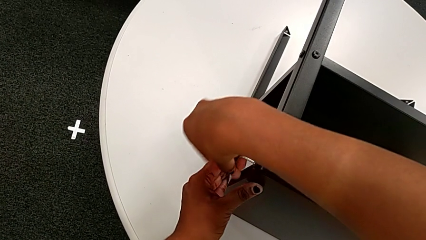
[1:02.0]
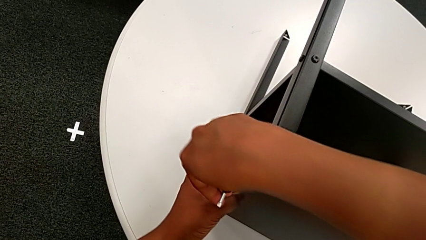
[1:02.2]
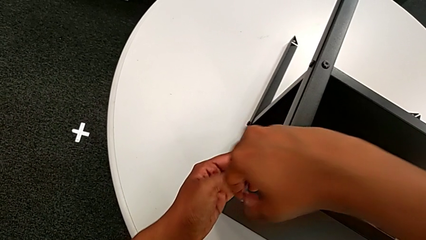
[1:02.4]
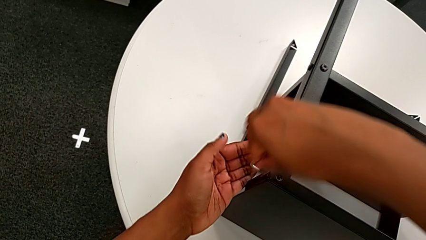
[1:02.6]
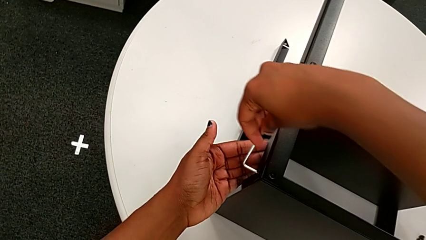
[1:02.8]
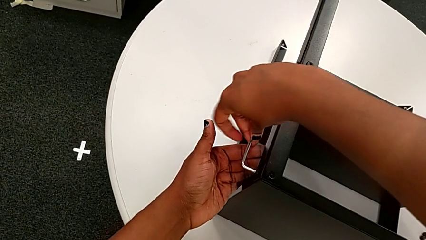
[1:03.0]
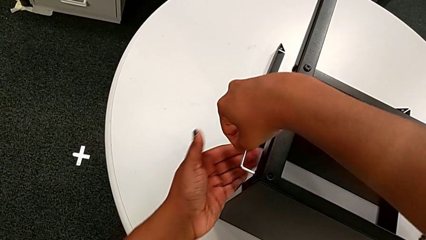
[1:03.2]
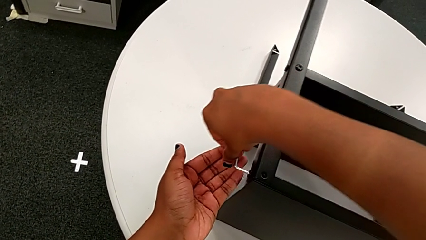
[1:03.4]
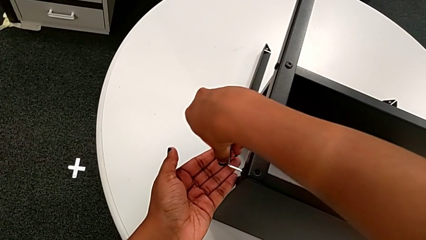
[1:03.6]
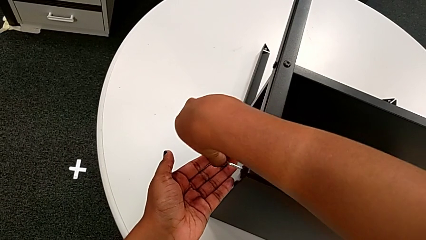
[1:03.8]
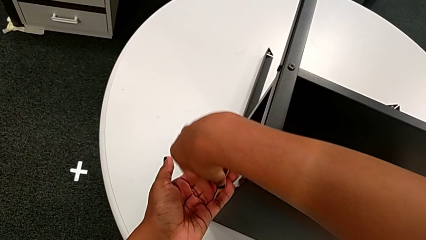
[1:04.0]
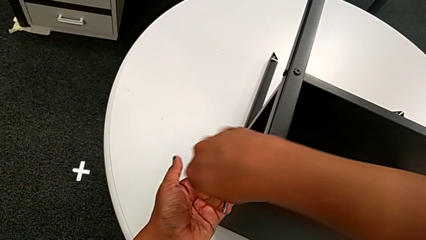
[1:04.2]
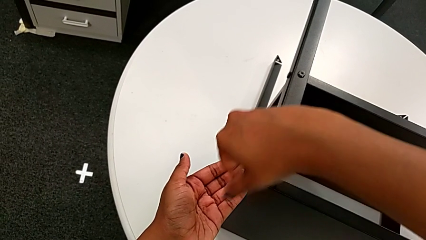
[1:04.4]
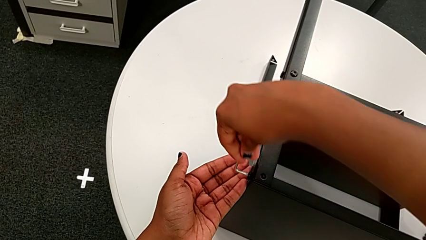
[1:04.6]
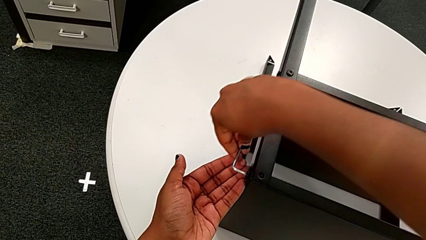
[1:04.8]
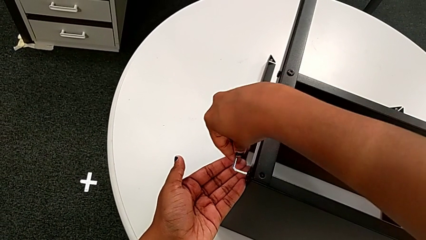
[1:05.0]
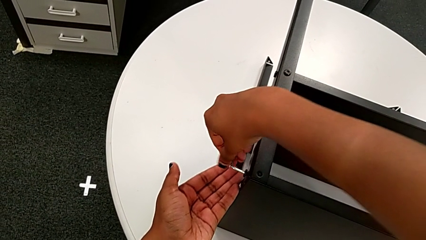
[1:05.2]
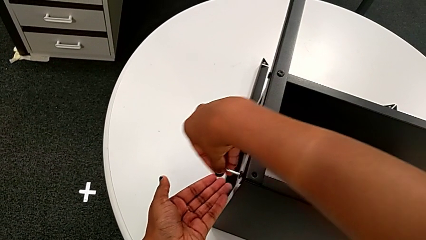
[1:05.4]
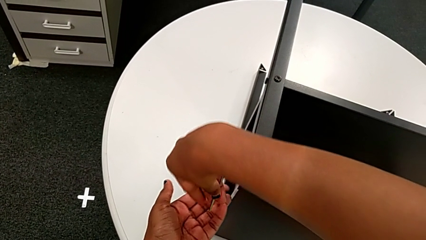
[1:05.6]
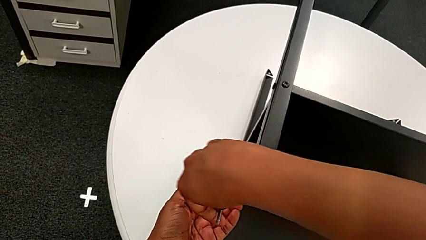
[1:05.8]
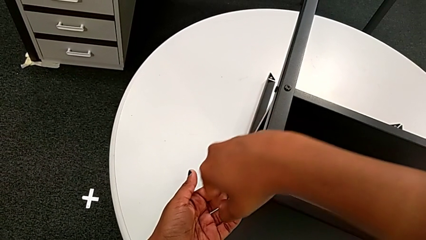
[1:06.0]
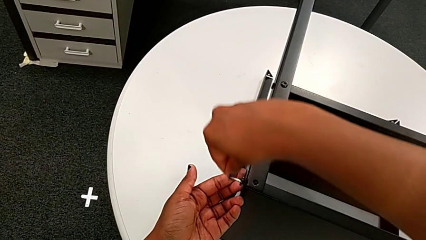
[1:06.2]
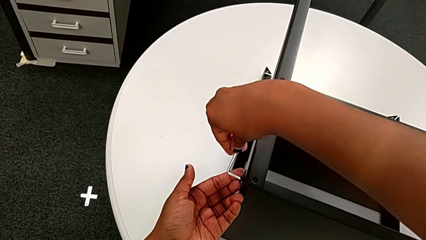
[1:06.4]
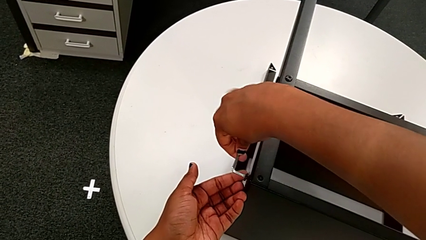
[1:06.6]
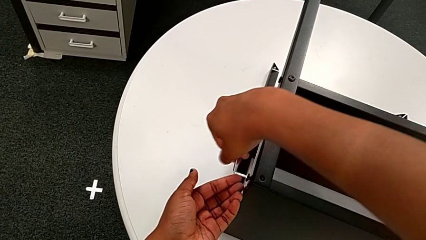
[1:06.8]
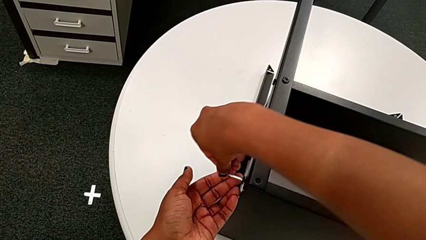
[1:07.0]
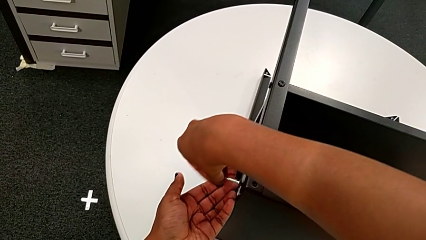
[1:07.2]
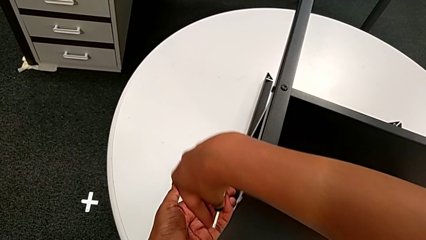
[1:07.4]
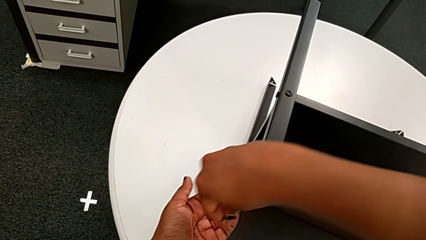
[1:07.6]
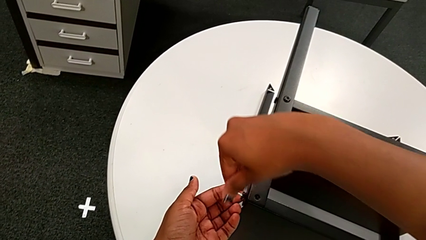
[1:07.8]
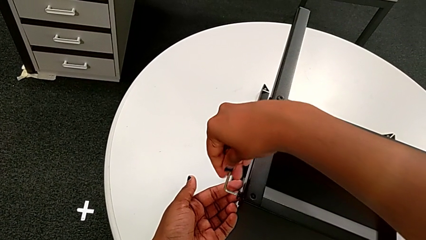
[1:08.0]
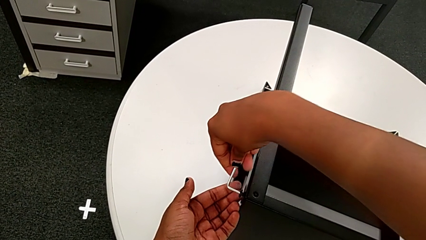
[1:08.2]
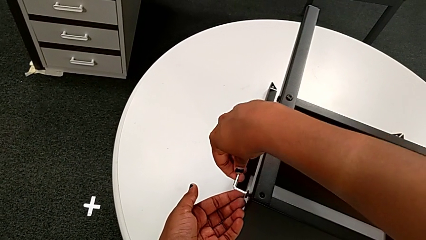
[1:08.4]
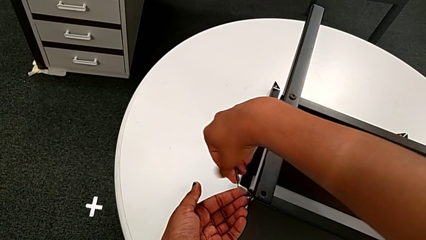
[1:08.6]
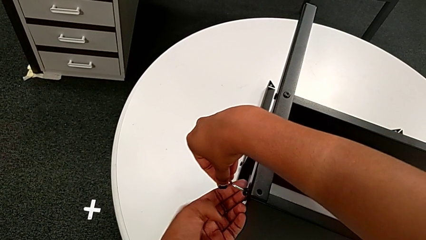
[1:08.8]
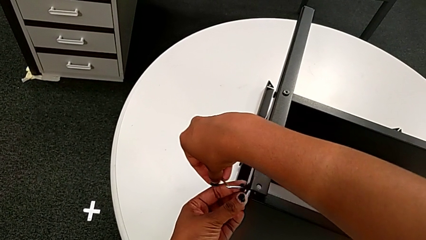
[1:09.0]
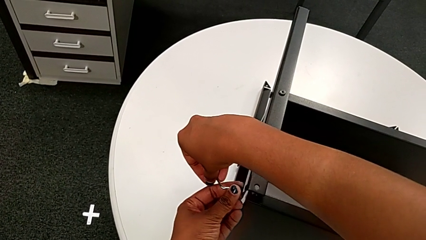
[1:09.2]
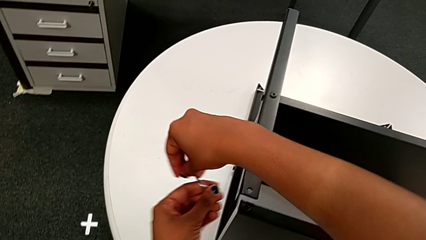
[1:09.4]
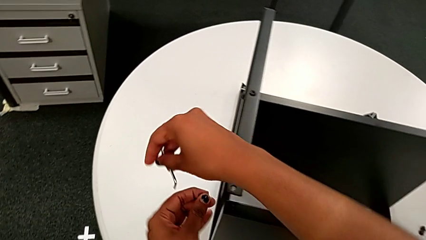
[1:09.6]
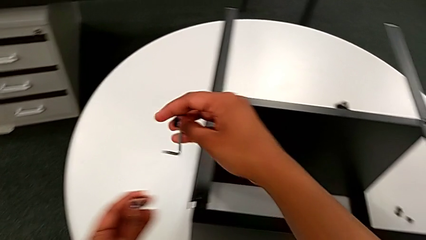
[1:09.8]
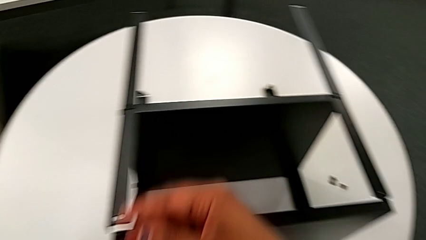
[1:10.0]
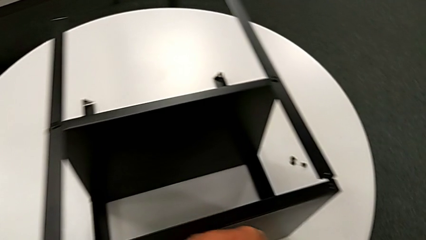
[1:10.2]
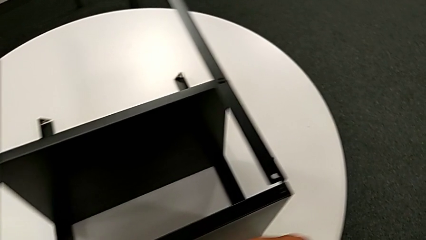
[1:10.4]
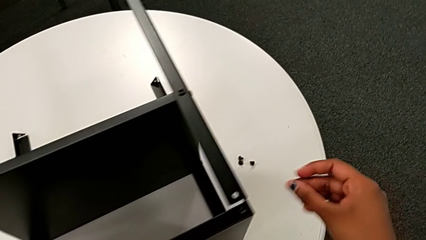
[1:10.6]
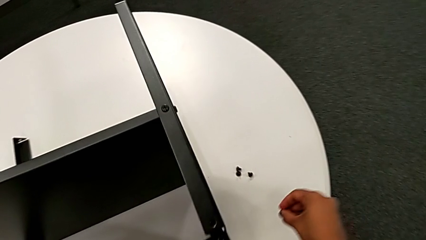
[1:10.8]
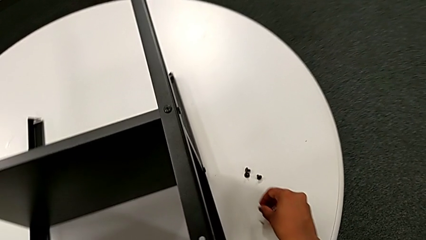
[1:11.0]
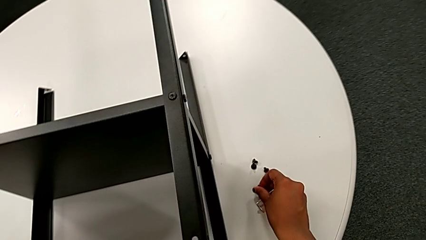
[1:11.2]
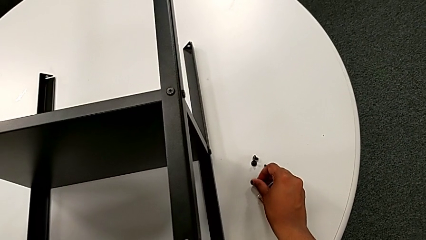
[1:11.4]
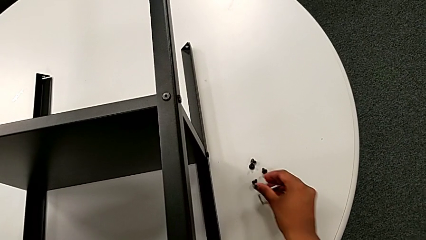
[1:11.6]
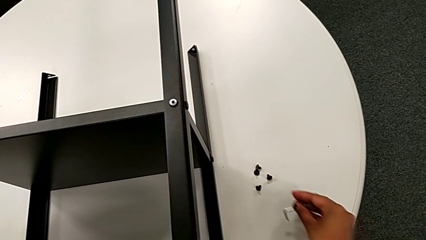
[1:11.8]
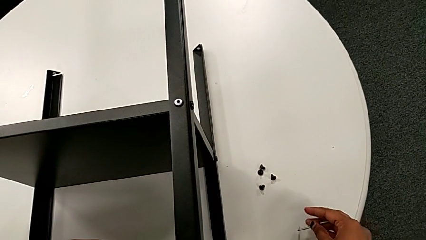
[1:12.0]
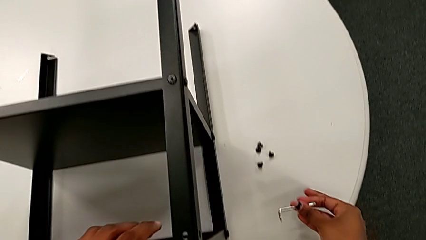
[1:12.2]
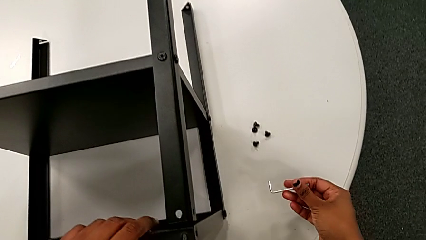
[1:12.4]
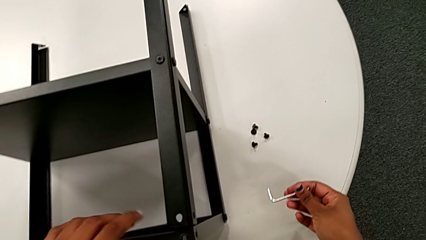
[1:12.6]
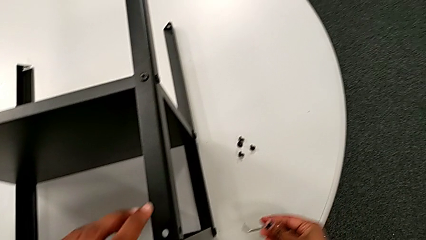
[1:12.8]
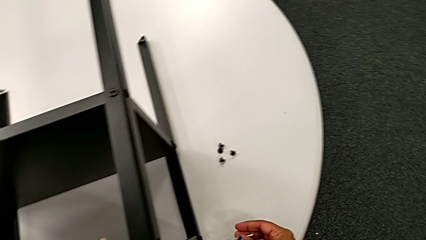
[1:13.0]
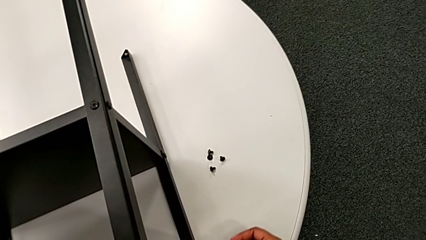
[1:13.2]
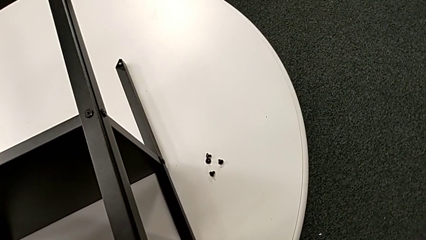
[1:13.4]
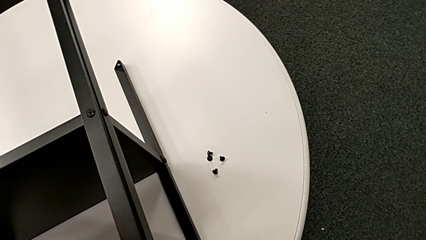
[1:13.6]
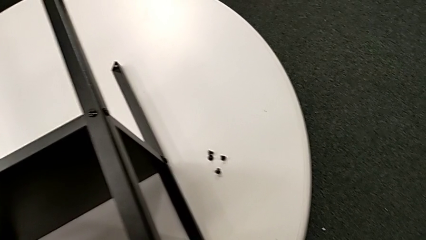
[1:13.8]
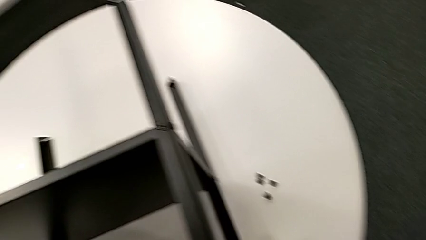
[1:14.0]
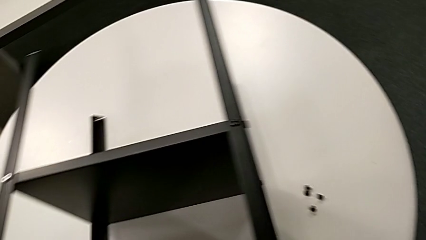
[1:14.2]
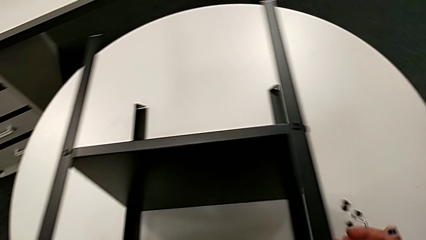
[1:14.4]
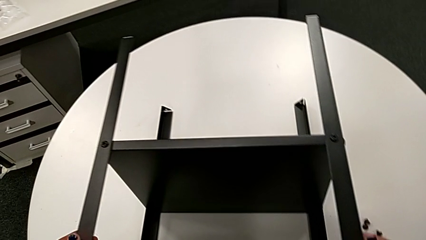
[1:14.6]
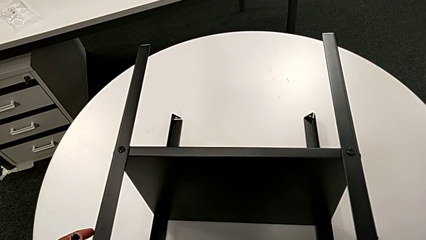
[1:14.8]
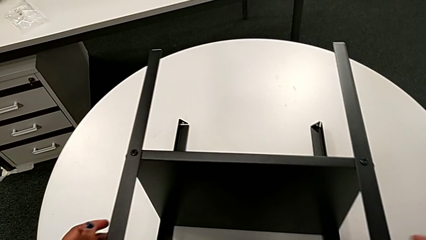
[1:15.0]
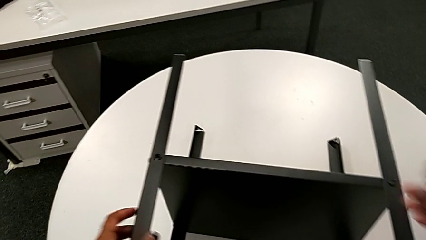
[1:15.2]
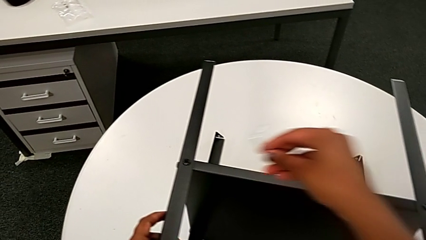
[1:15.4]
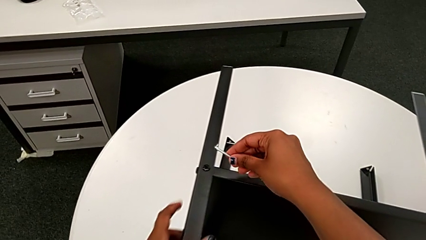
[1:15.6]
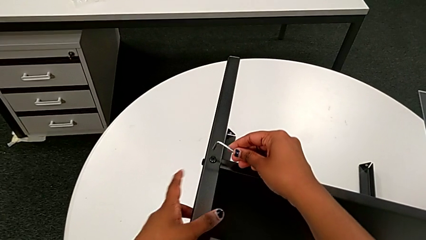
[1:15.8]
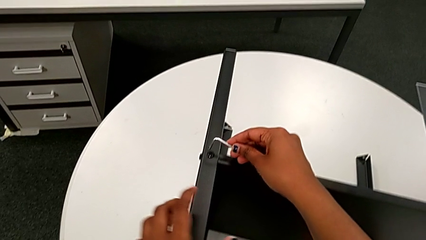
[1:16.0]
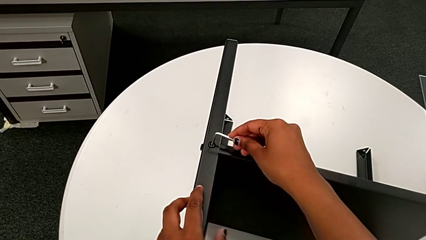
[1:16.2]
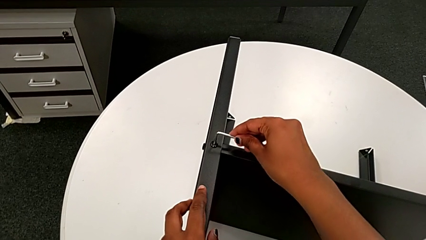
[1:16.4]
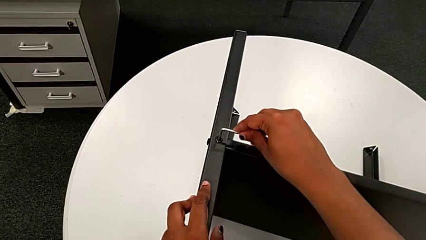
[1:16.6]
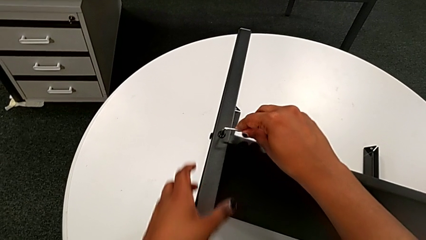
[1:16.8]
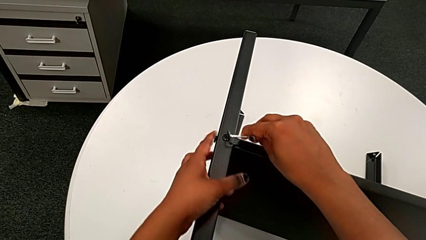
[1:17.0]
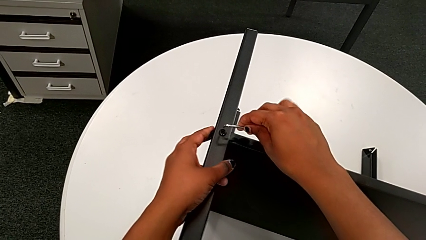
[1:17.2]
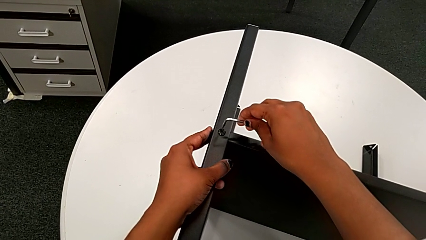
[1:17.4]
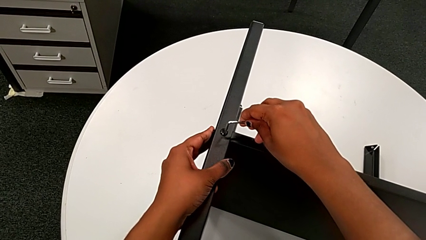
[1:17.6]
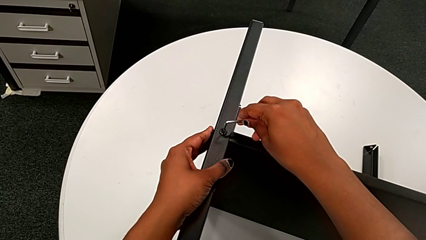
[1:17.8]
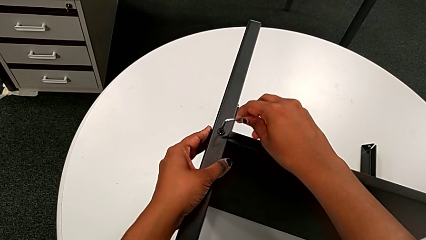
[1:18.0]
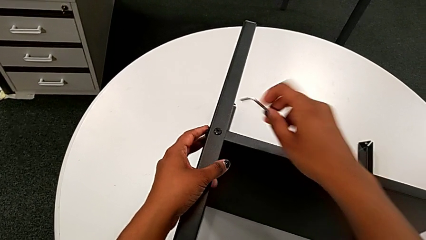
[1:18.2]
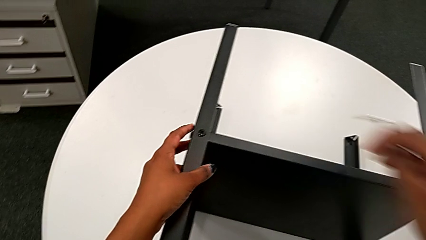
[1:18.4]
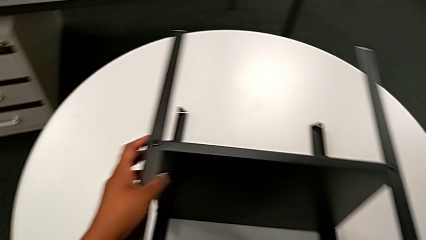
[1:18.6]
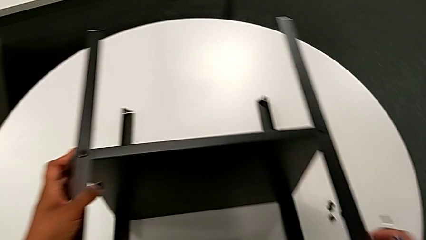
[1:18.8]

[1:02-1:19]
The camera wearer is disassembling the topmost table. They unscrew the fourth hex socket head, withdraw the Allen wrench, disassemble the fourth hex socket head, place it, insert the Allen wrench and withdraw it.
